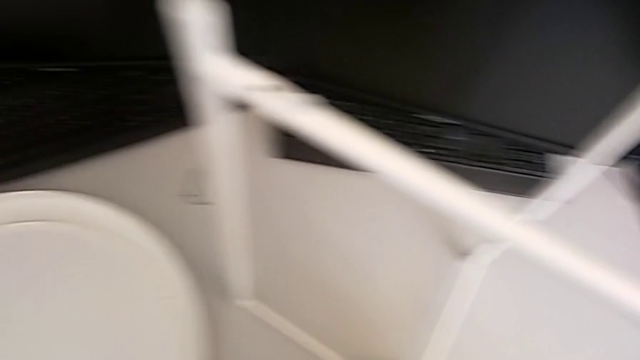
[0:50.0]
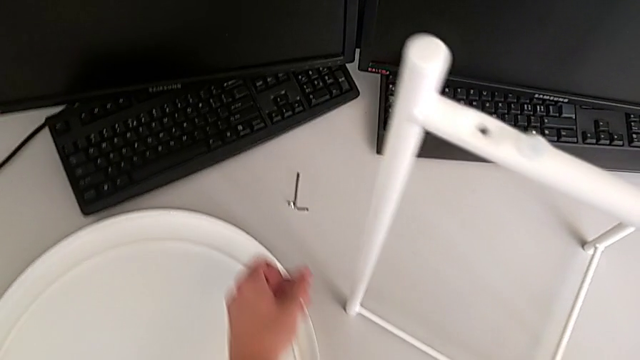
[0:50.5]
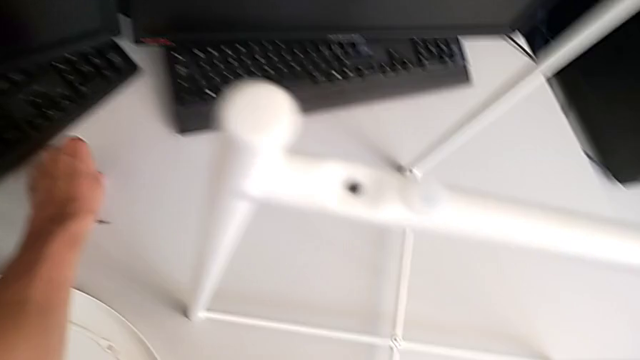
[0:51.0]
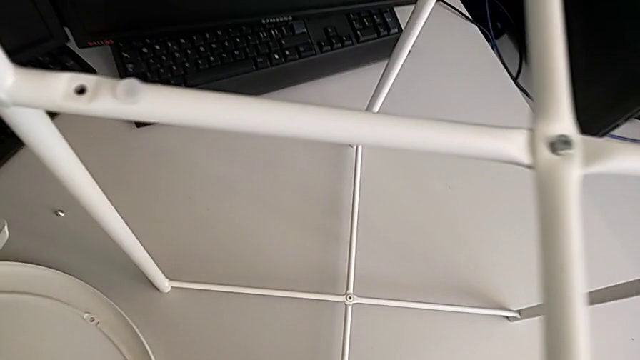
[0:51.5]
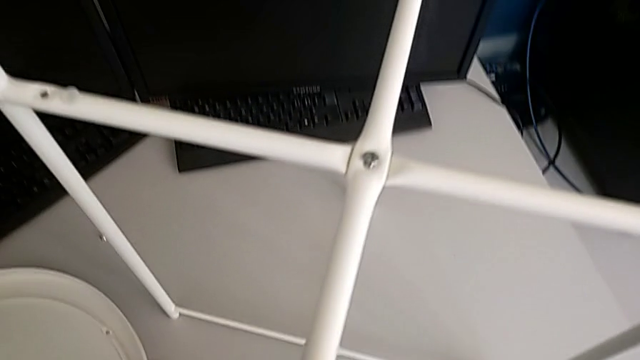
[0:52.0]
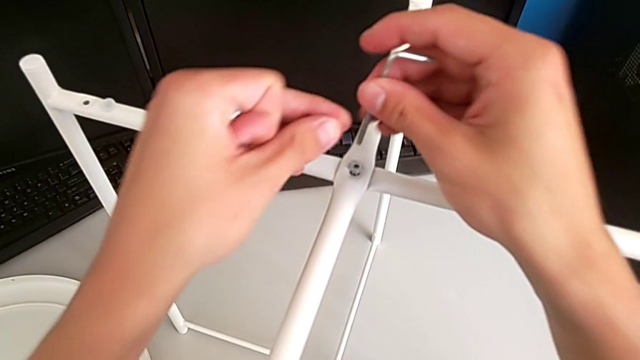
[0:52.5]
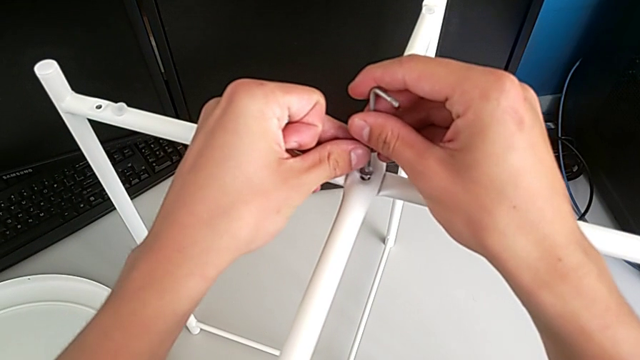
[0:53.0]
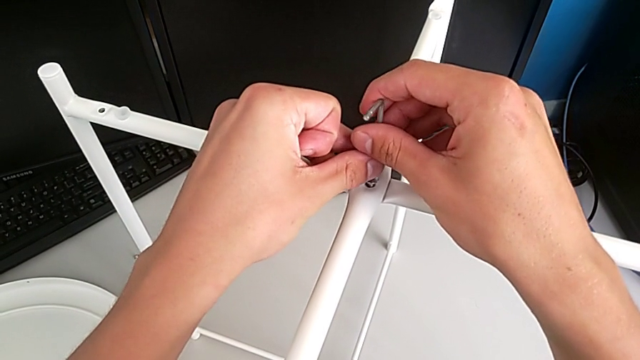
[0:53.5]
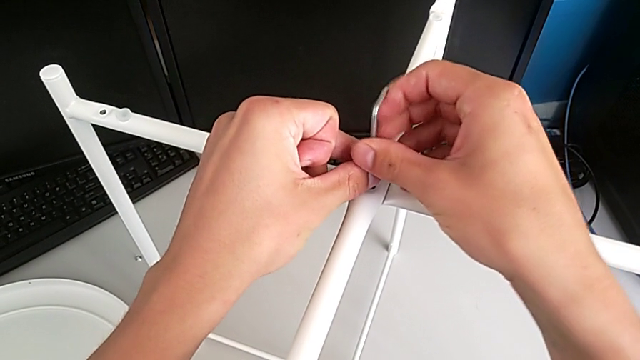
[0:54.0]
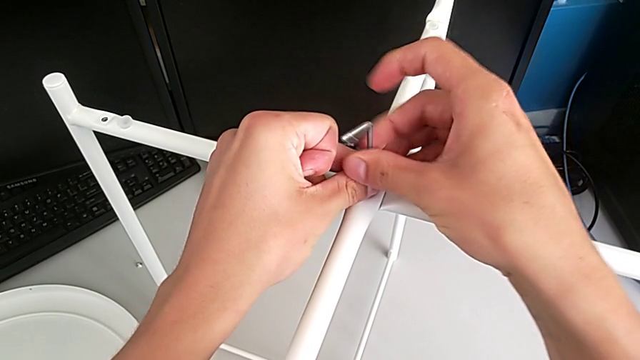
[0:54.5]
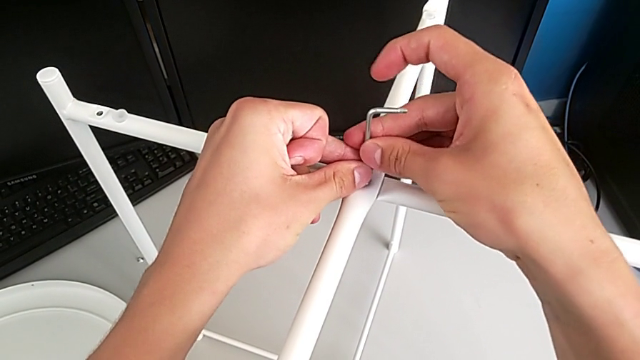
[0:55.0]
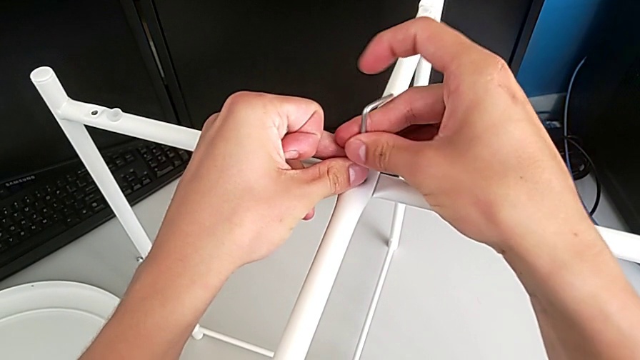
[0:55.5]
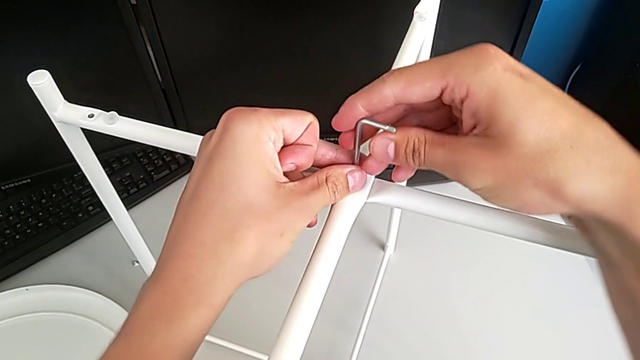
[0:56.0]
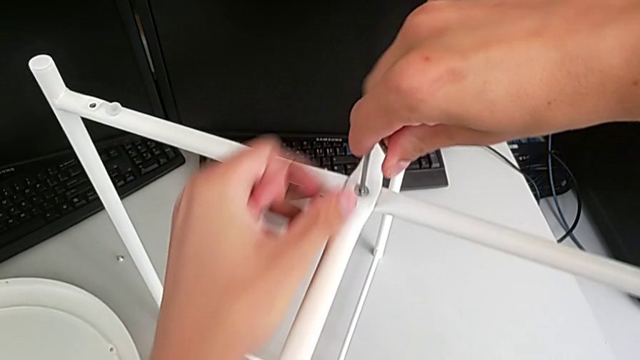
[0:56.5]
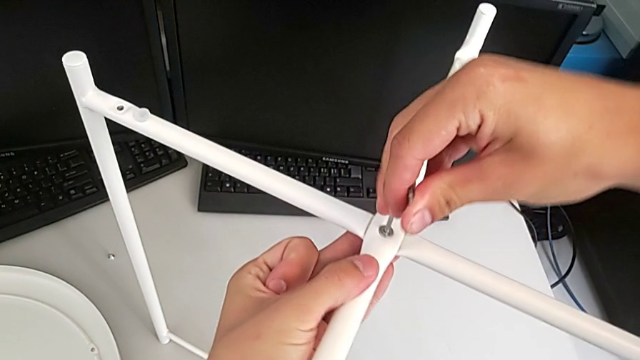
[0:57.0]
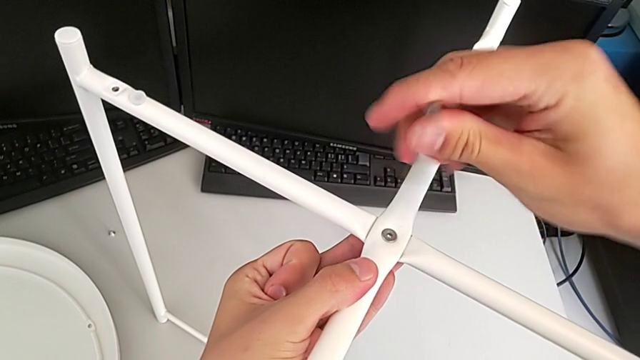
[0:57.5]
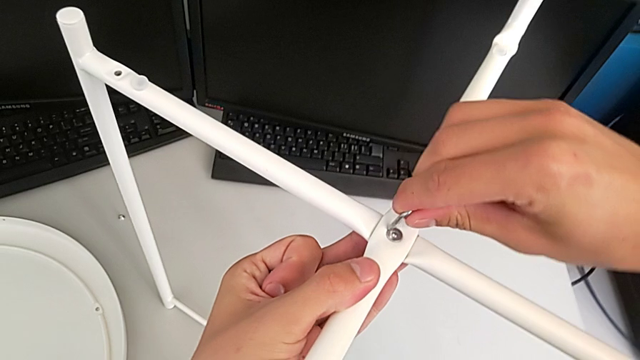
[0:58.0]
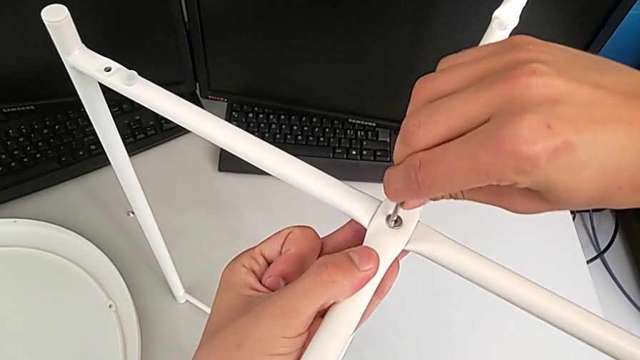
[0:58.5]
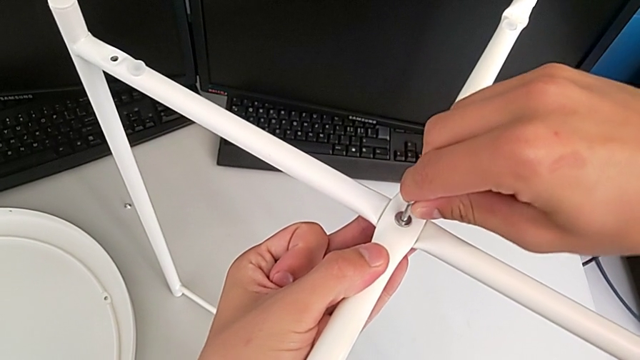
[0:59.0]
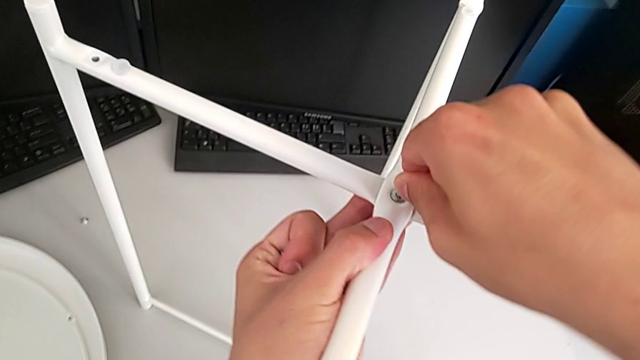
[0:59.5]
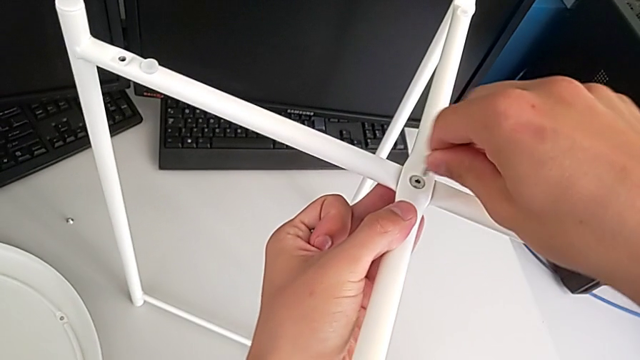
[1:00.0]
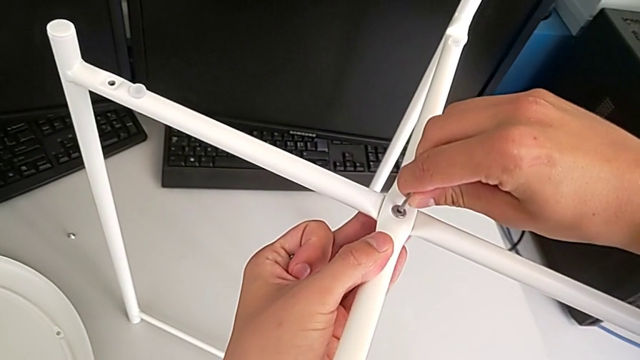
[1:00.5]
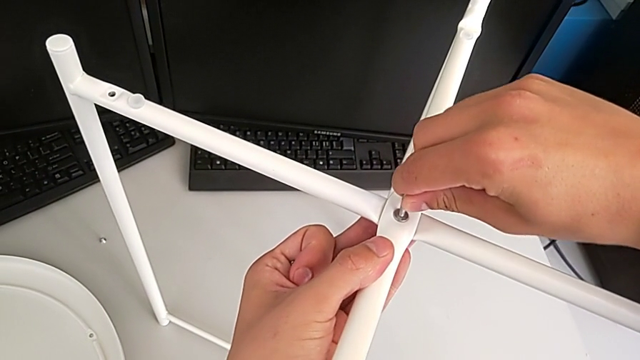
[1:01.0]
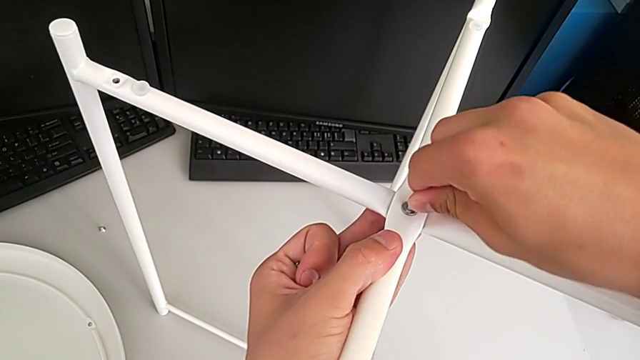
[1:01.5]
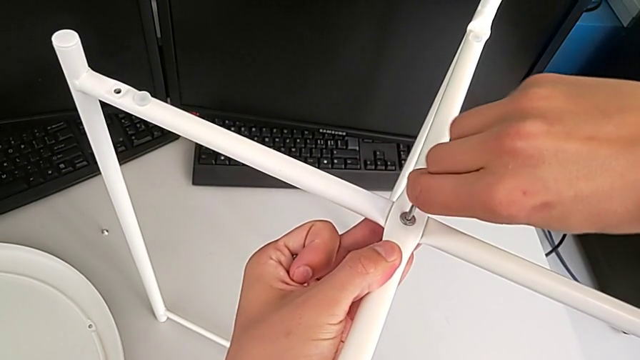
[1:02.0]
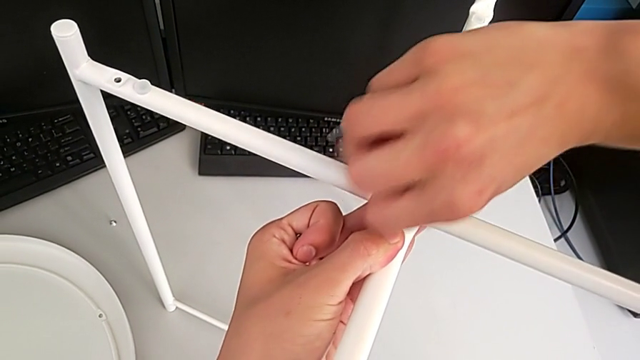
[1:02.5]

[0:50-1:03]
The camera wearer is assembling the top and bottom screws into the legs. They grab the Allen wrench, insert it, screw the hex socket head, withdraw the Allen wrench, insert it and screw the hex socket head.

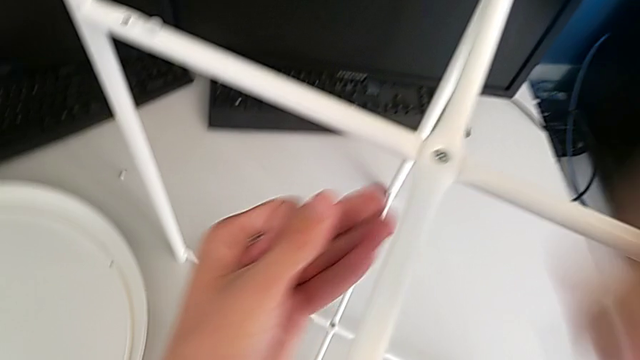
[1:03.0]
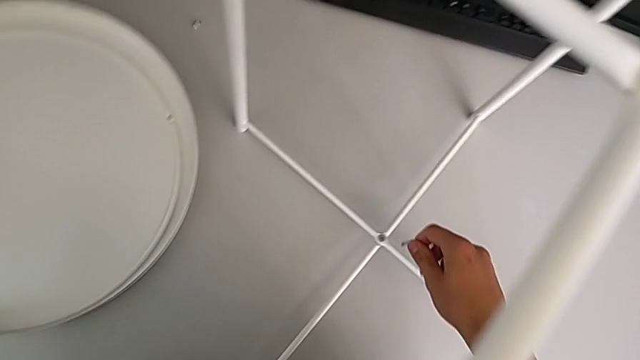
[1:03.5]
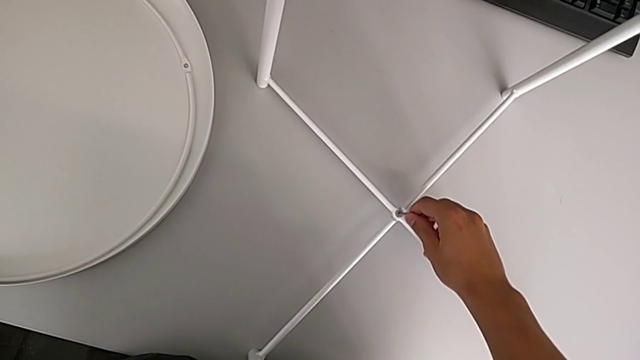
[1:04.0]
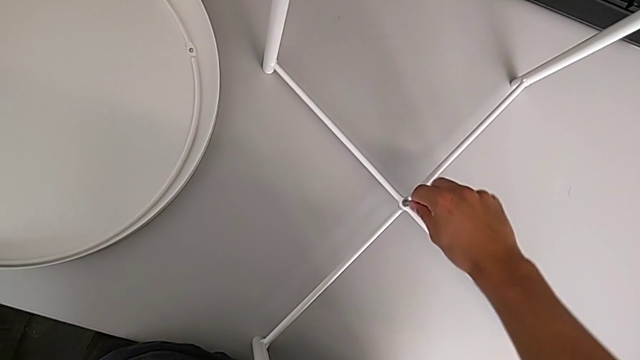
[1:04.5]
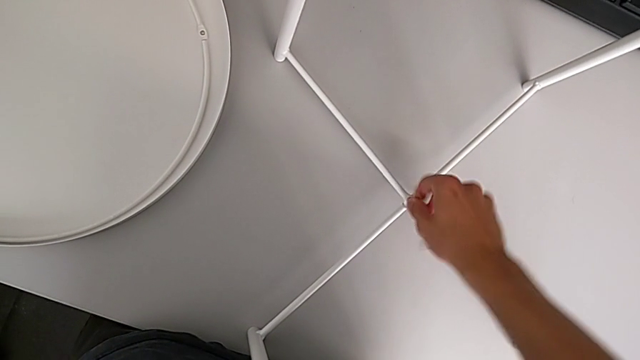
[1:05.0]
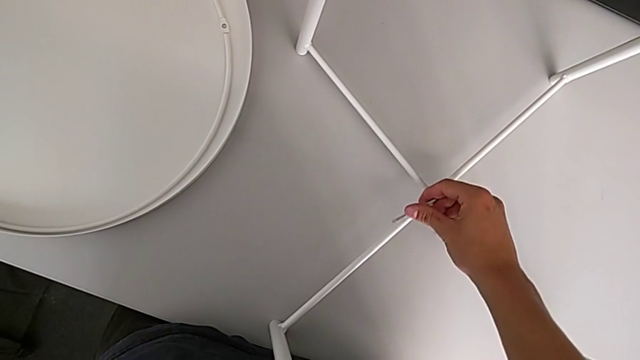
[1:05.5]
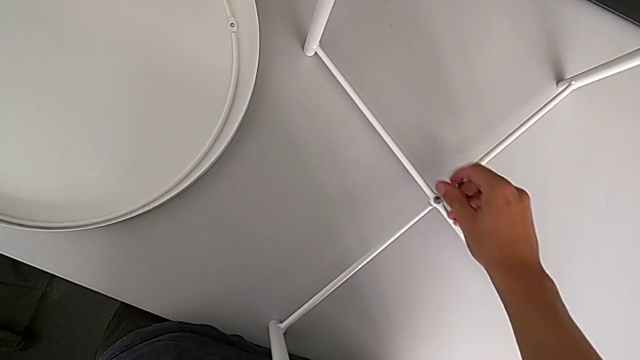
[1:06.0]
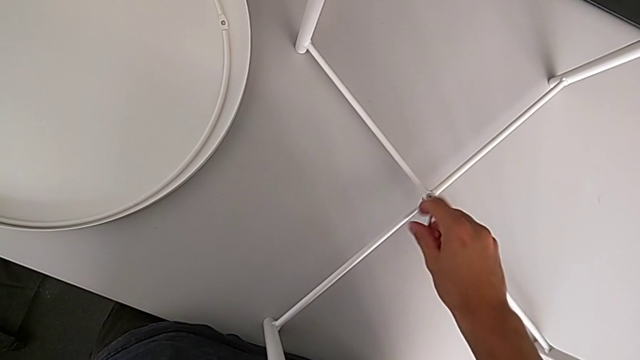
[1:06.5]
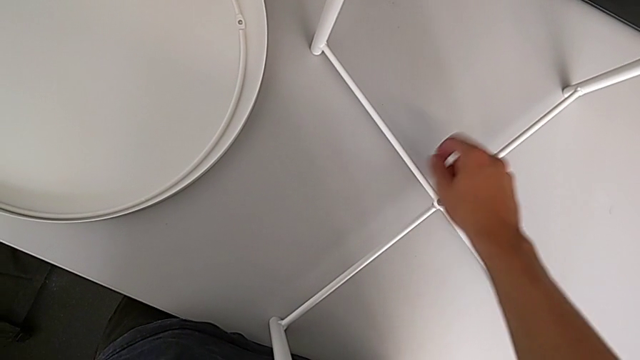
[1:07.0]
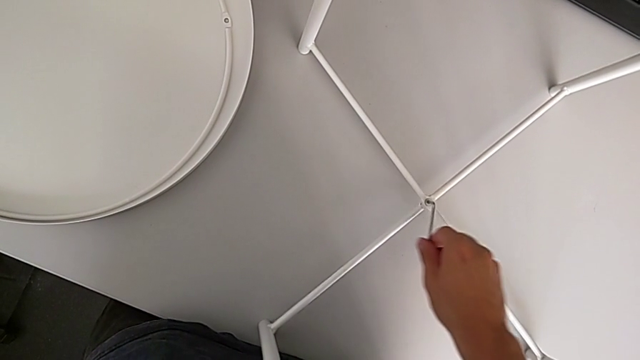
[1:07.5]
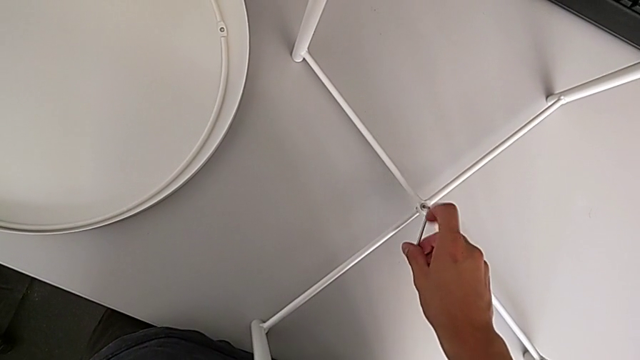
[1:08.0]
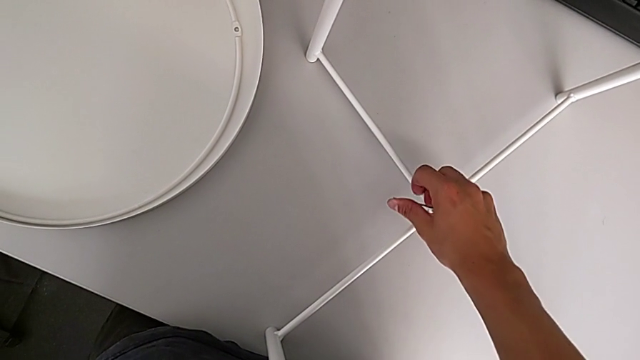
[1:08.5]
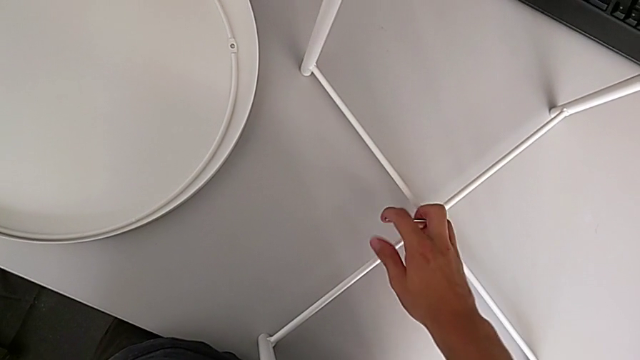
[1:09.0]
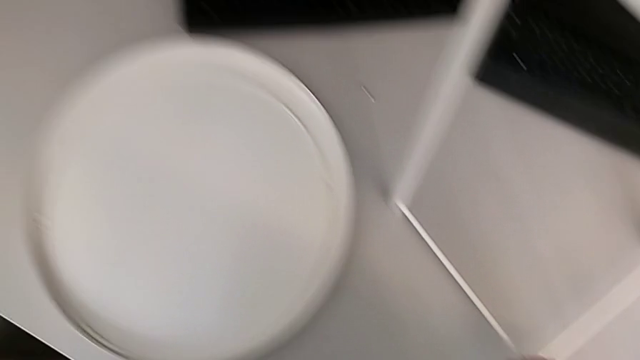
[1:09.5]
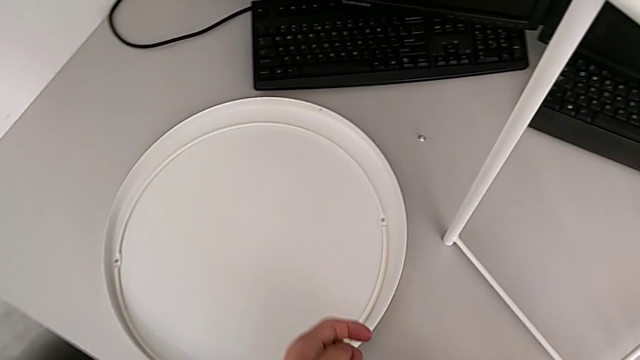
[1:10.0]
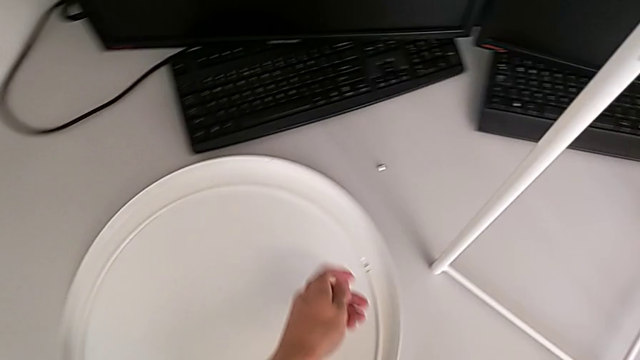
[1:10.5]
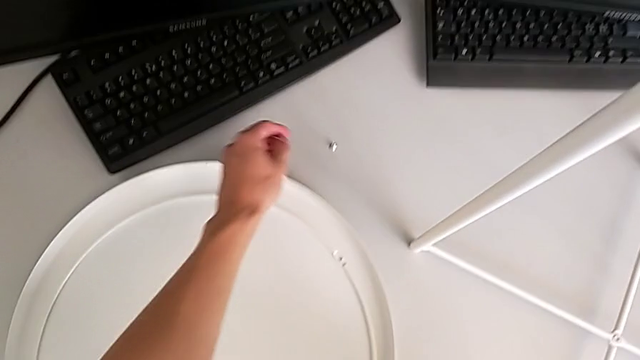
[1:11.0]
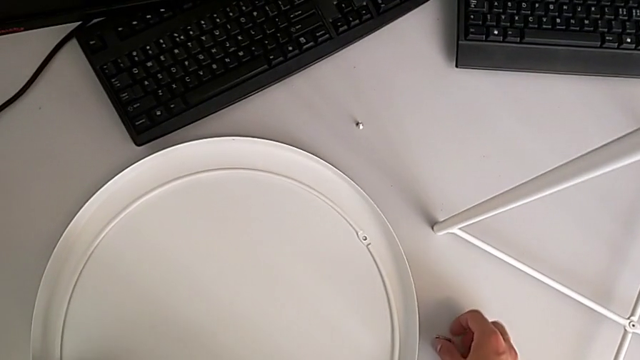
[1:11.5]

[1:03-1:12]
The camera wearer is assembling the top and bottom screws into the legs. They insert the Allen wrench, screw the hex socket head, withdraw the Allen wrench and place it.
